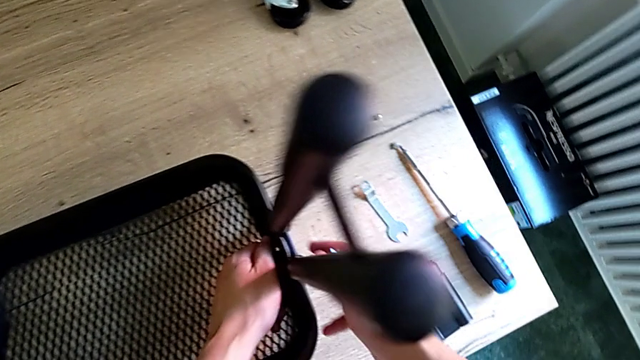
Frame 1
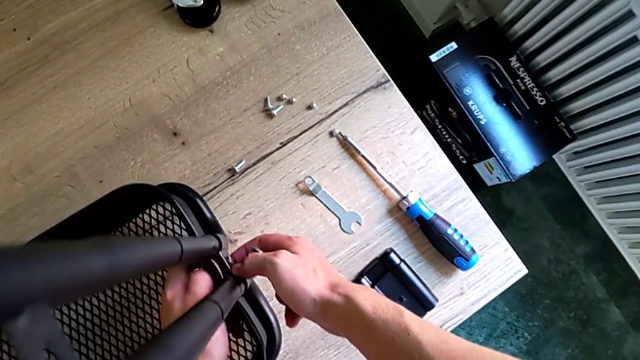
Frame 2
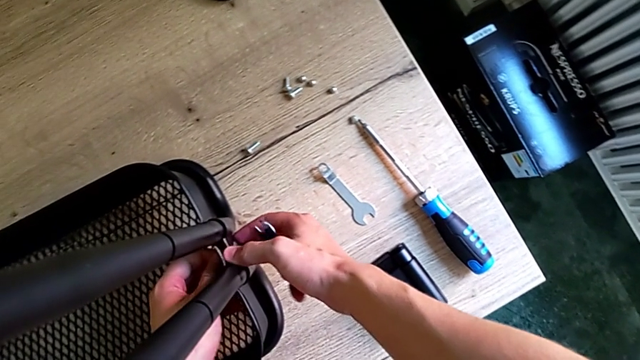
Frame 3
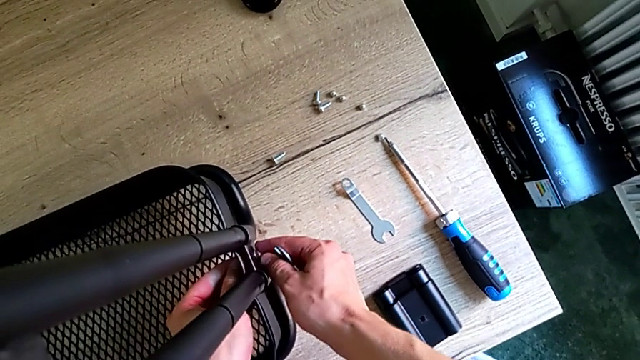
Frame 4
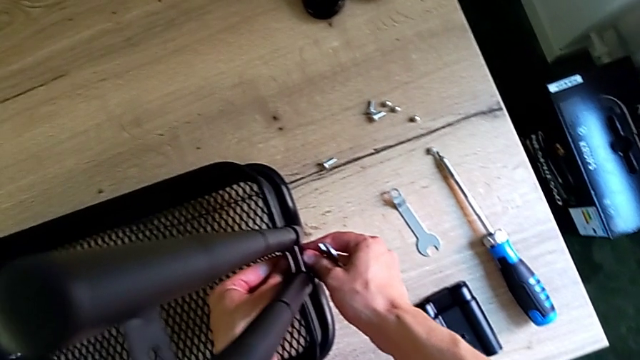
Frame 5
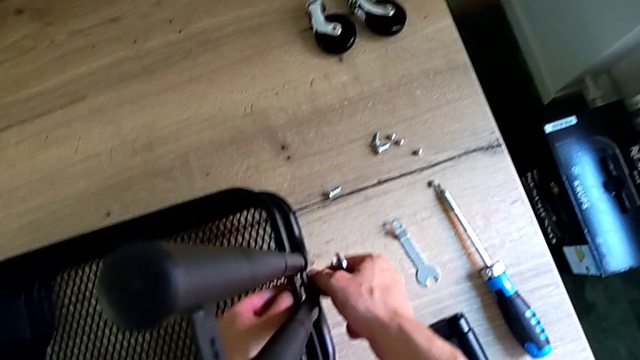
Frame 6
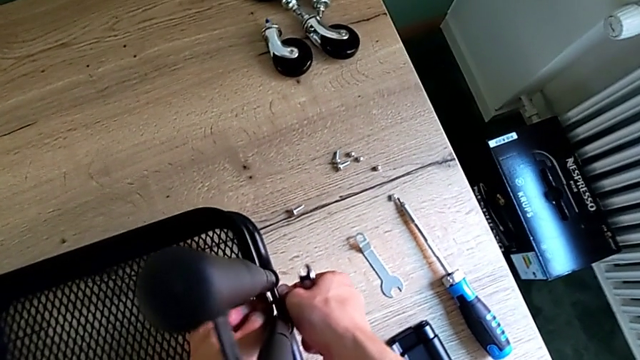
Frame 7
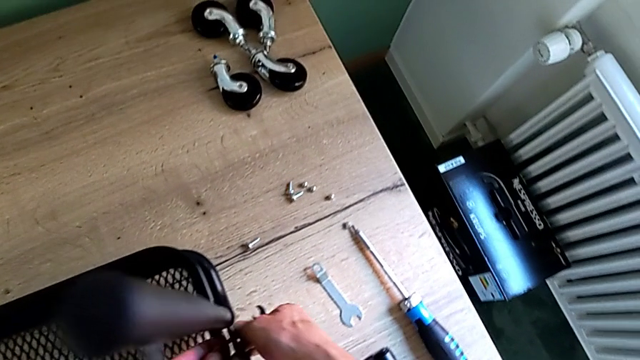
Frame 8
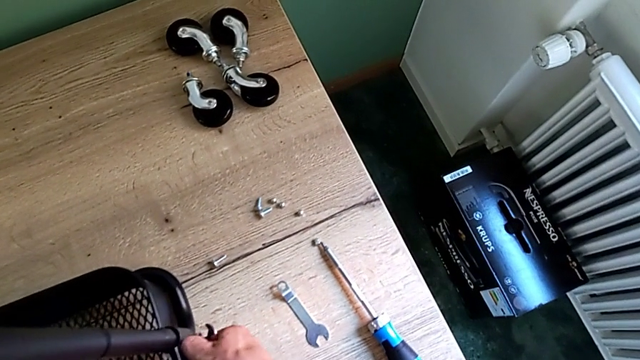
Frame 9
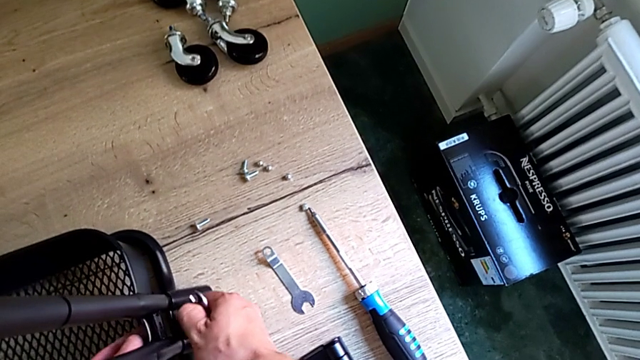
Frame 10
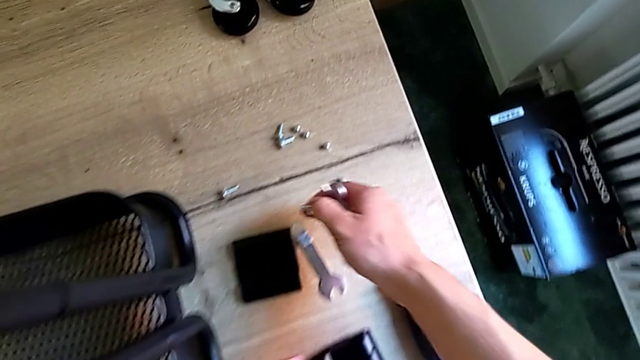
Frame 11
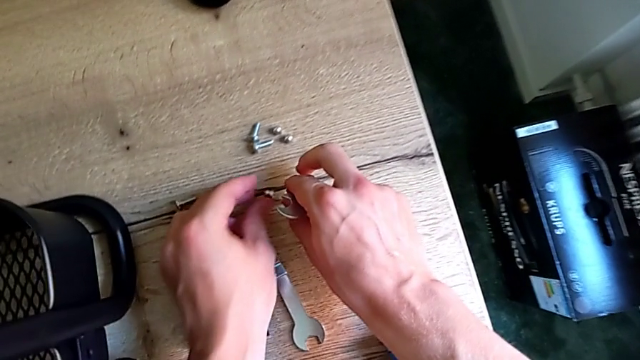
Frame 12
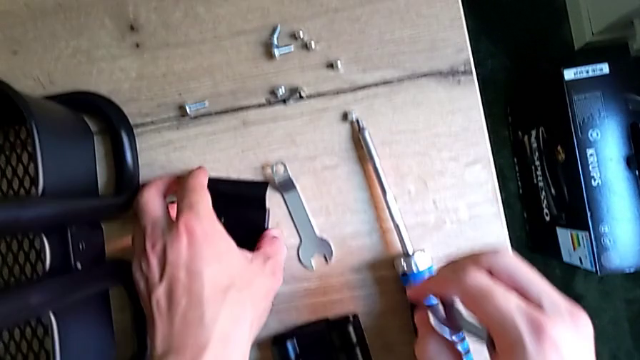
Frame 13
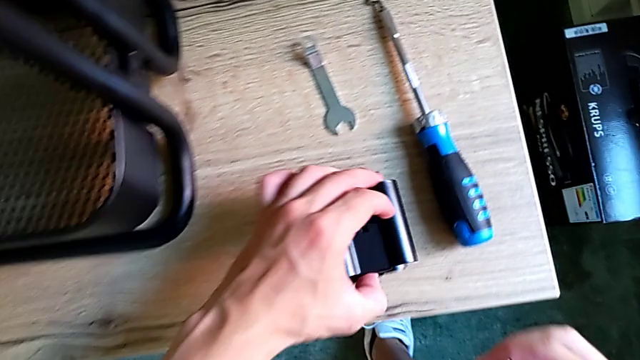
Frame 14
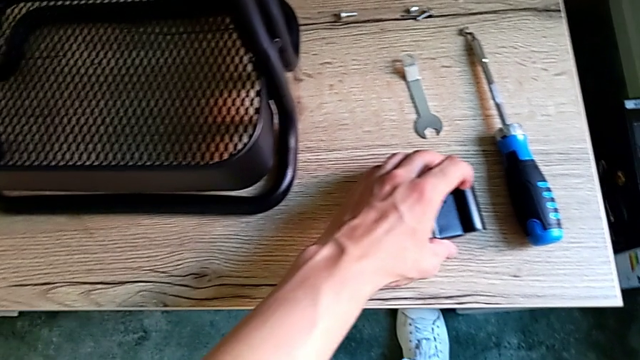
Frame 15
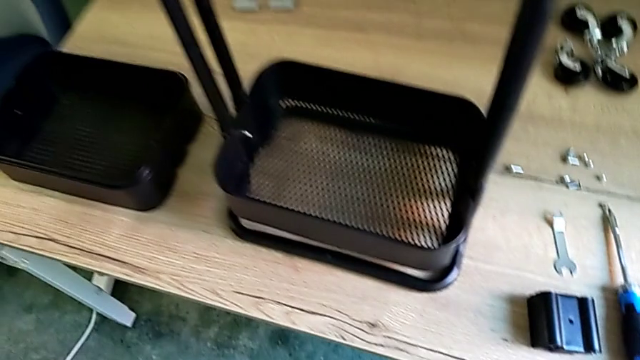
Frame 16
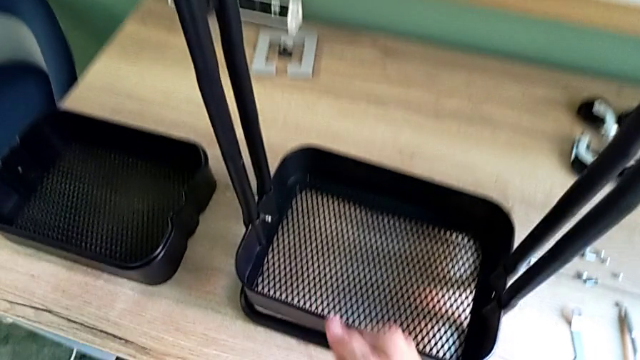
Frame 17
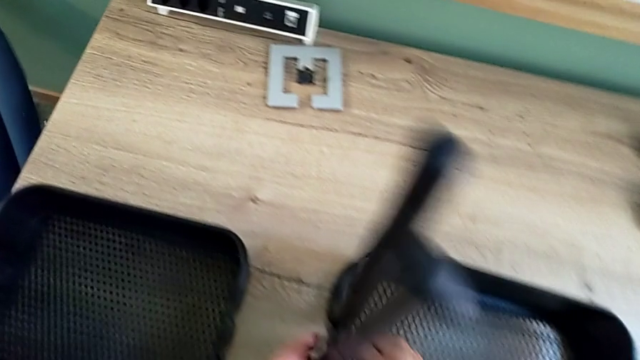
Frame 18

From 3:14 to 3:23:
The camera wearer is disassembling the bottom tray of the shelf. They keep unscrewing the bracket and place it.

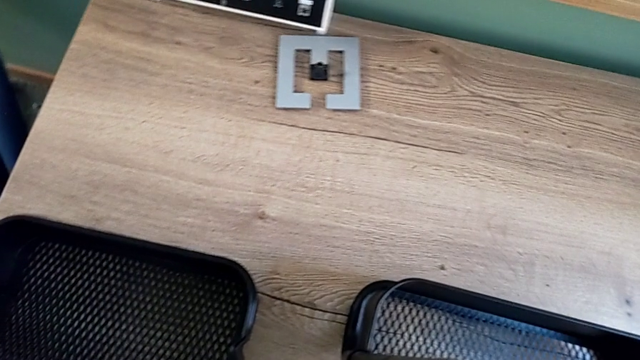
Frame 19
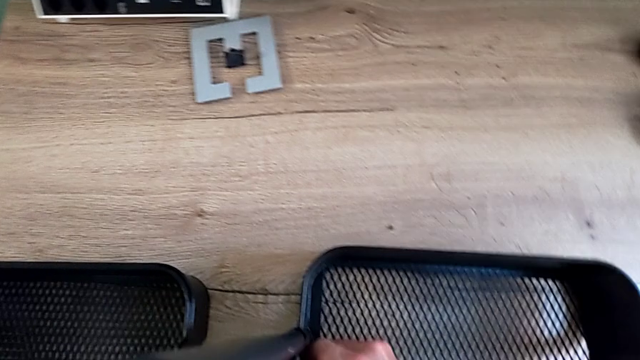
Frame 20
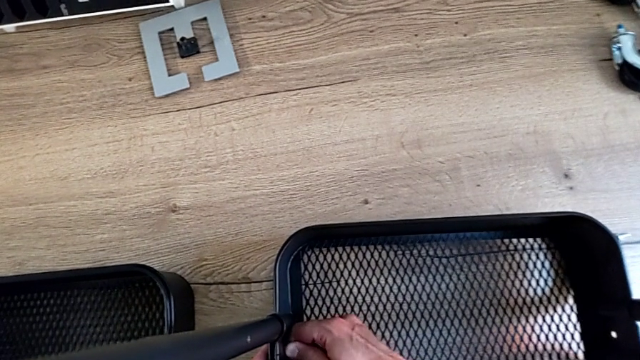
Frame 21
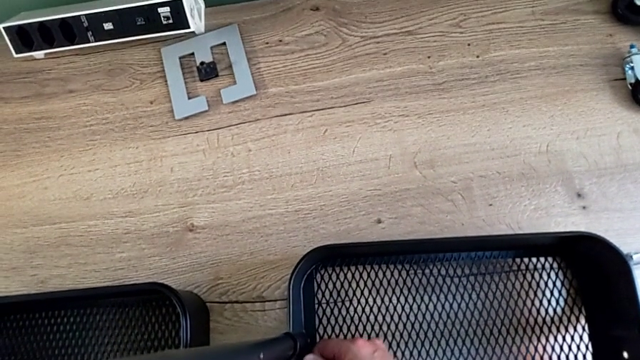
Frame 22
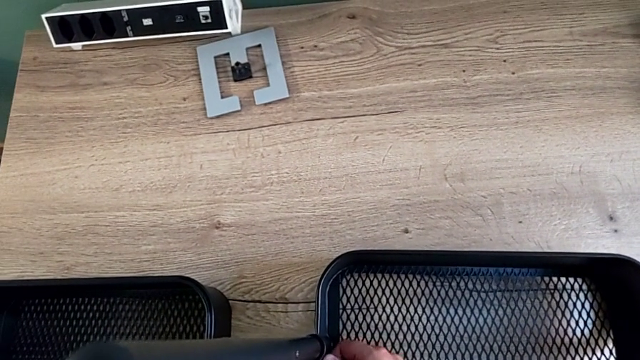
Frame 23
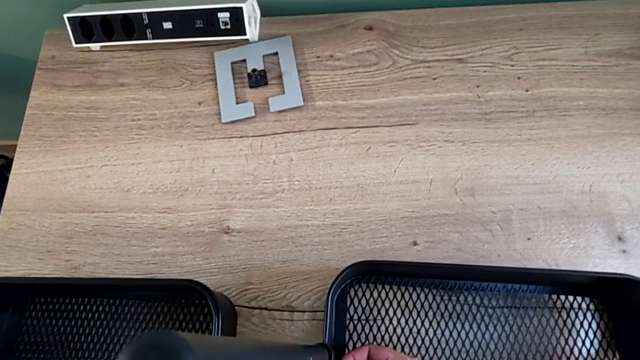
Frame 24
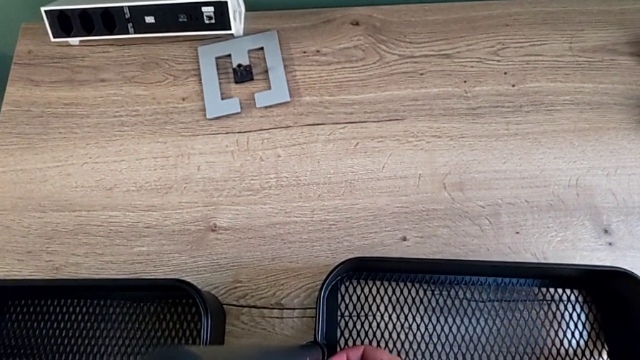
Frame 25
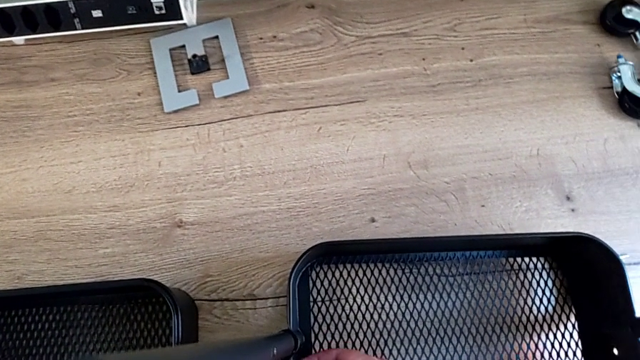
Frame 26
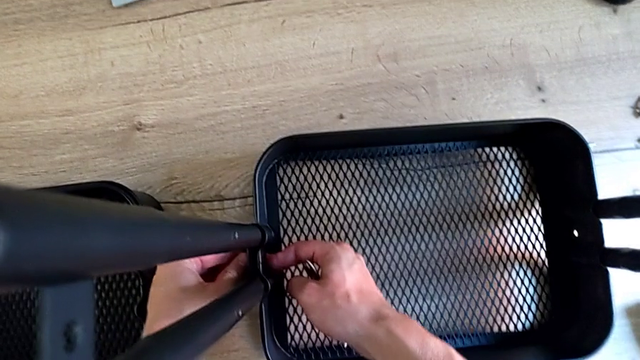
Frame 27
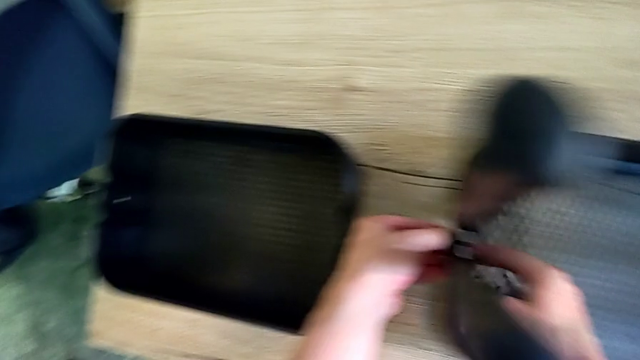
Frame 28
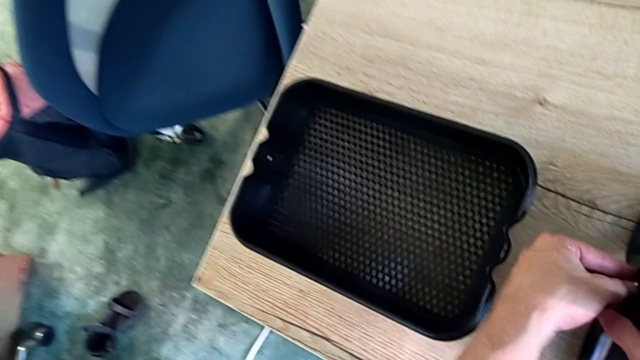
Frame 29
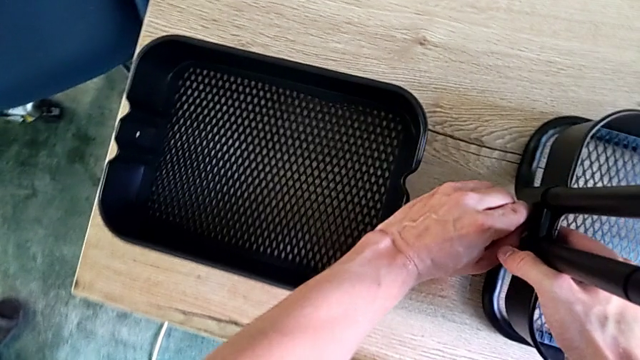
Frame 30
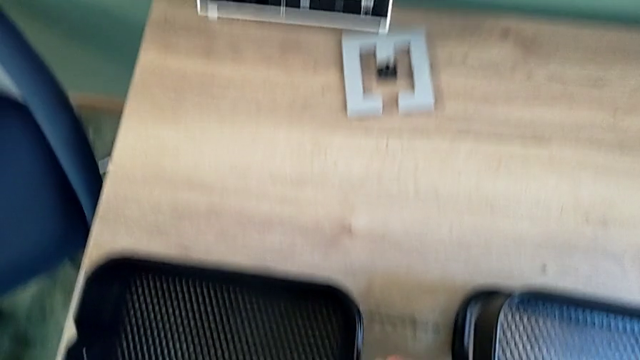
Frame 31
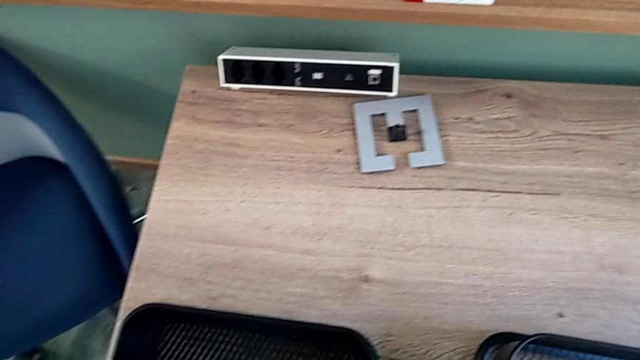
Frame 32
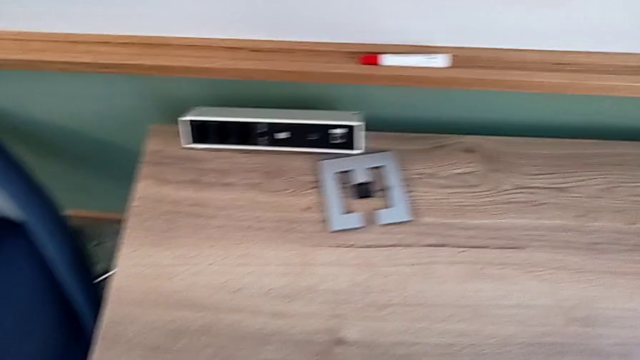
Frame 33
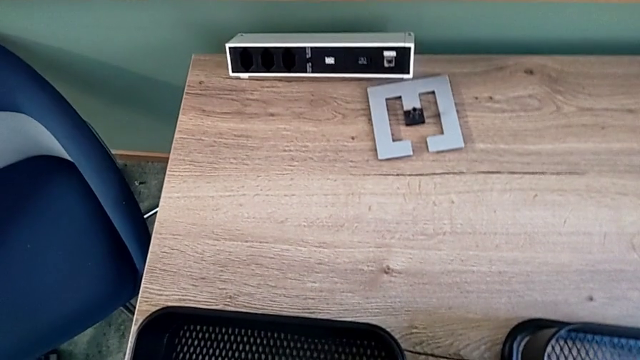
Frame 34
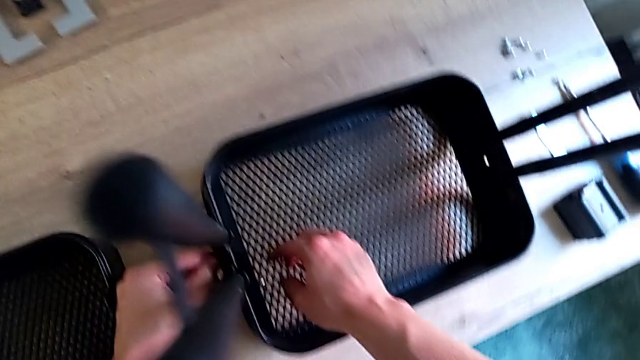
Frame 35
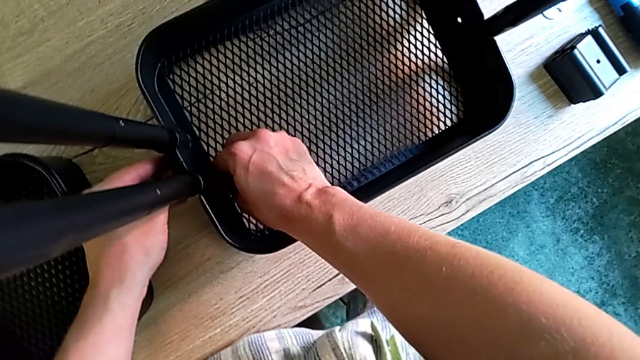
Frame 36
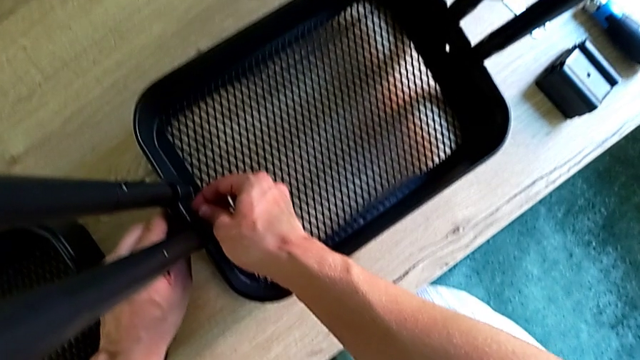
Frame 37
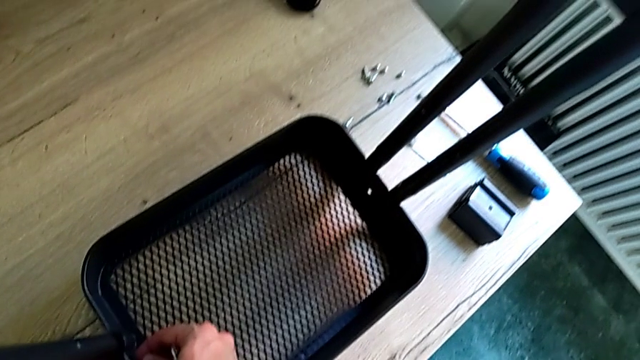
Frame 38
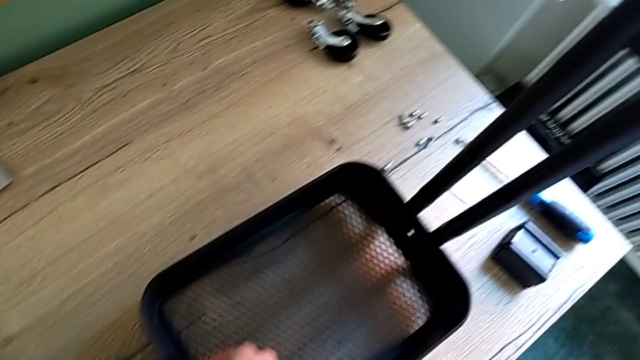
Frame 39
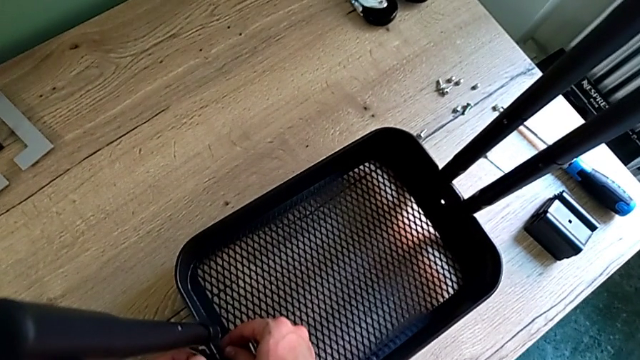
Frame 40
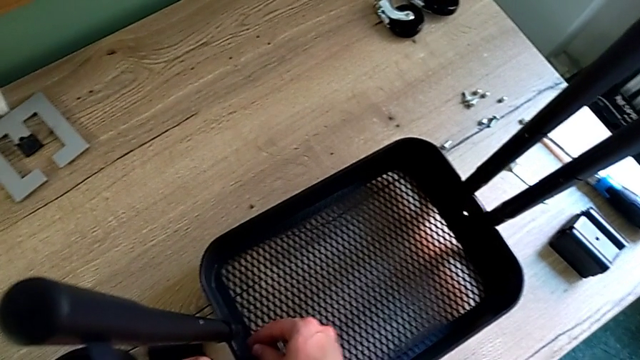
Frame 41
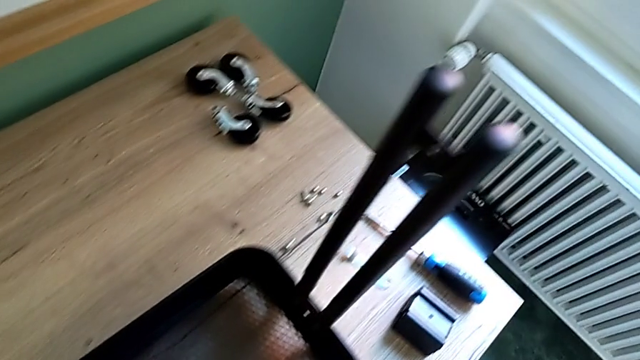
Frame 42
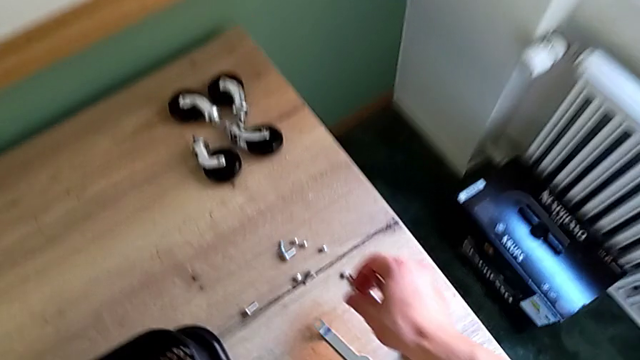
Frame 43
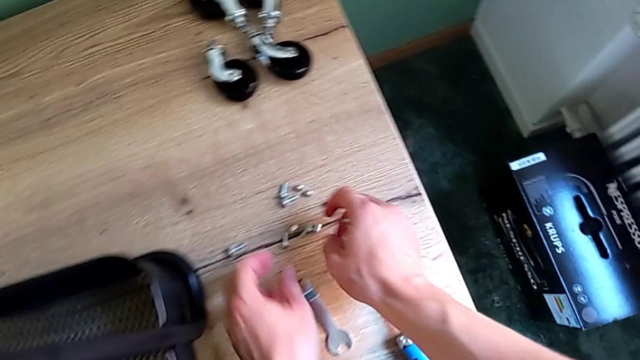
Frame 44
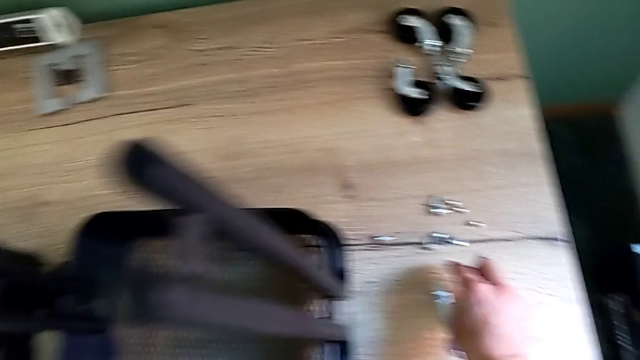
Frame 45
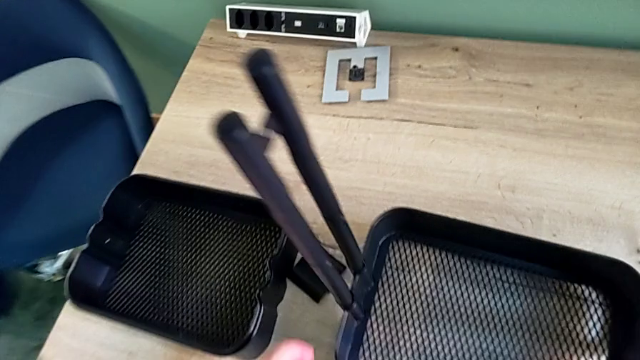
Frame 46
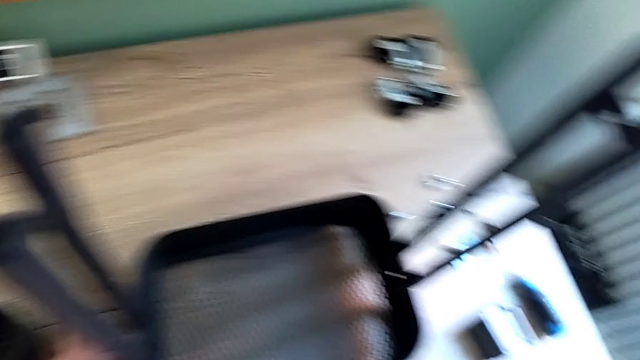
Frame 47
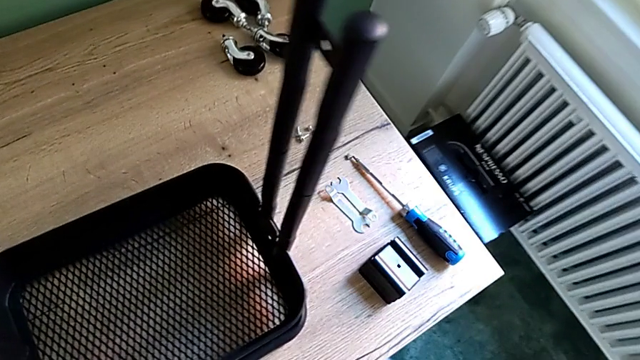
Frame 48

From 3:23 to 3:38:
The camera wearer is disassembling the bottom tray of the shelf. They keep unscrewing the bracket and begin to place the screw.
